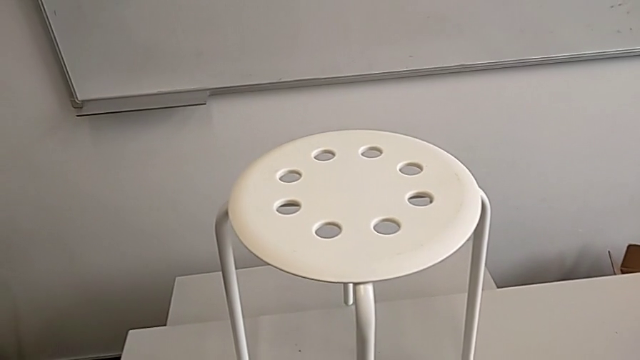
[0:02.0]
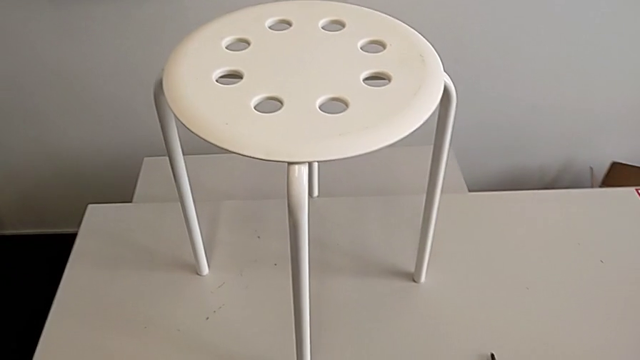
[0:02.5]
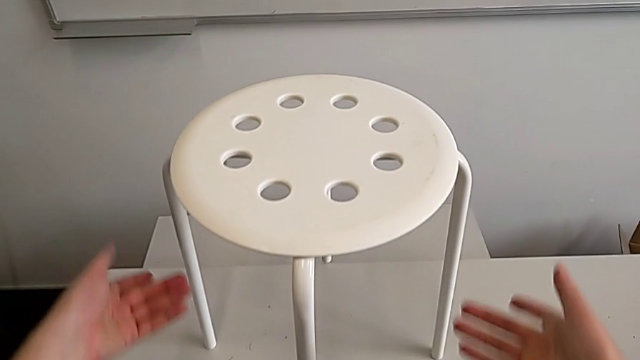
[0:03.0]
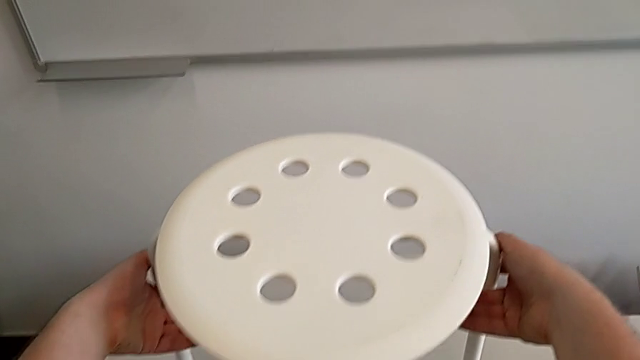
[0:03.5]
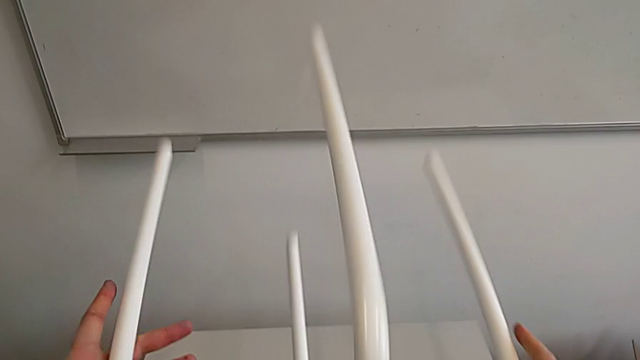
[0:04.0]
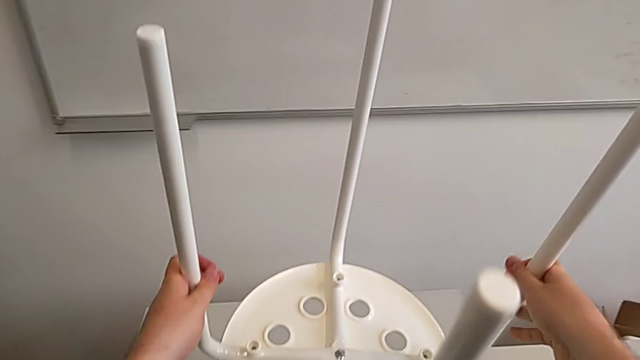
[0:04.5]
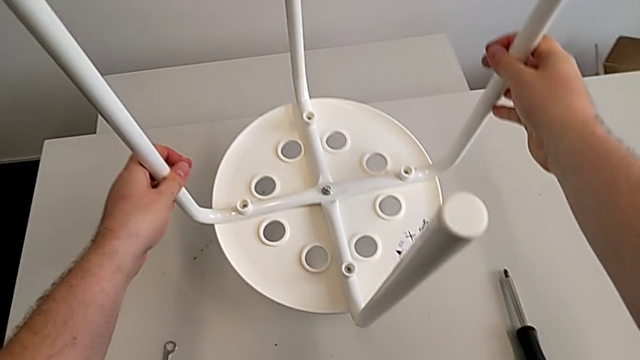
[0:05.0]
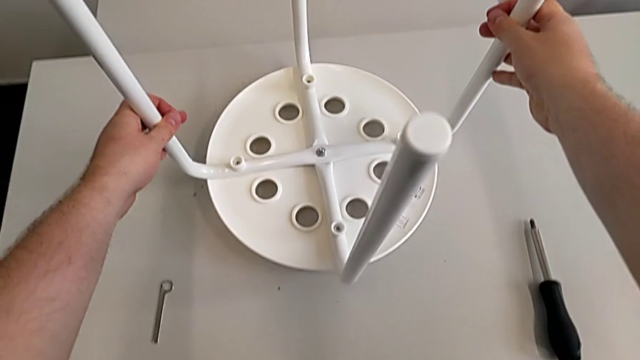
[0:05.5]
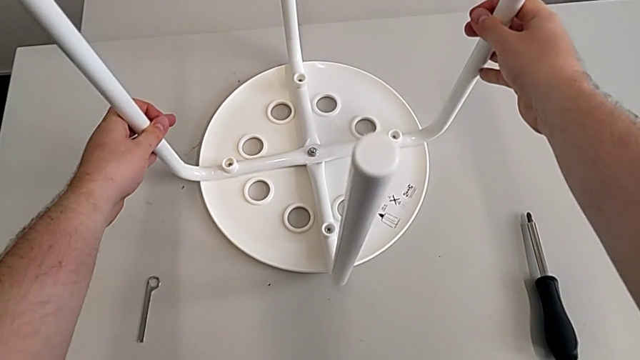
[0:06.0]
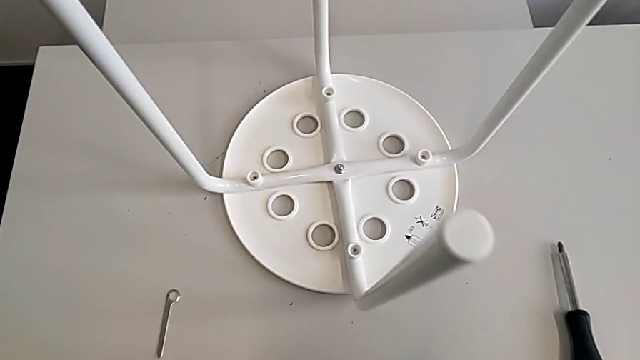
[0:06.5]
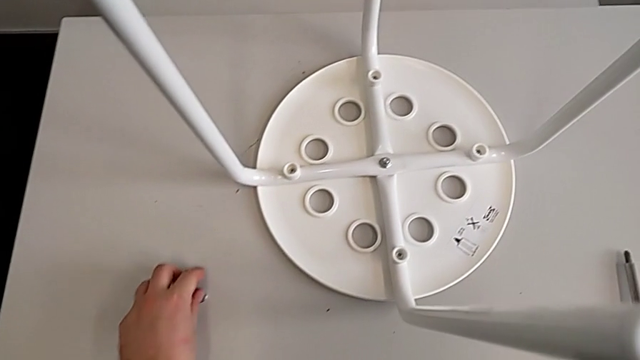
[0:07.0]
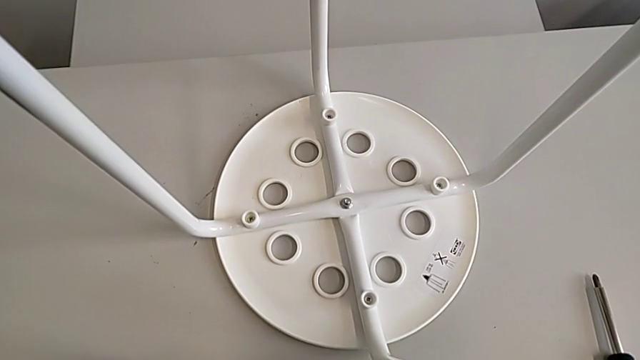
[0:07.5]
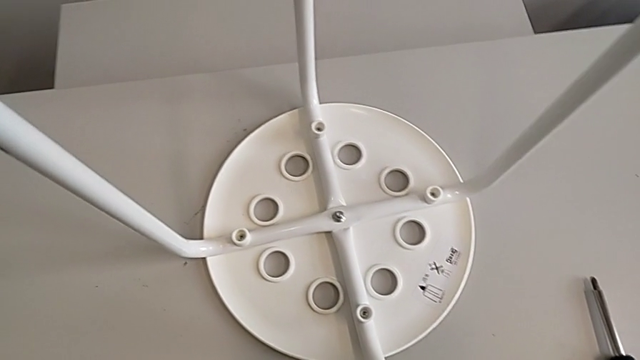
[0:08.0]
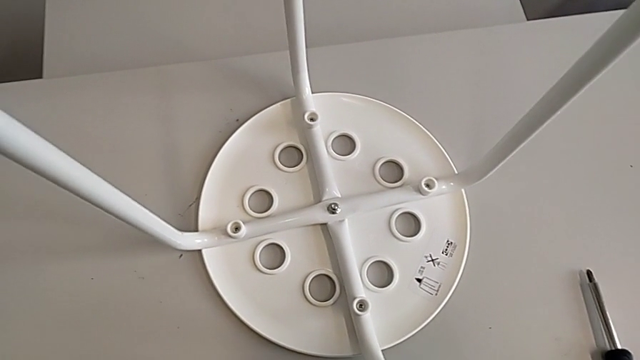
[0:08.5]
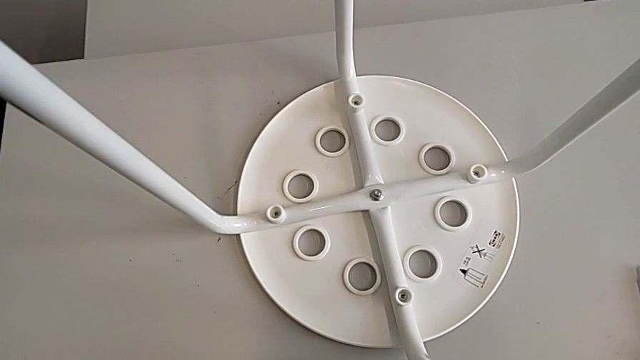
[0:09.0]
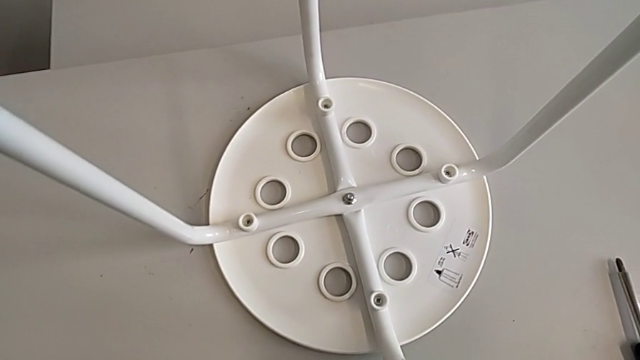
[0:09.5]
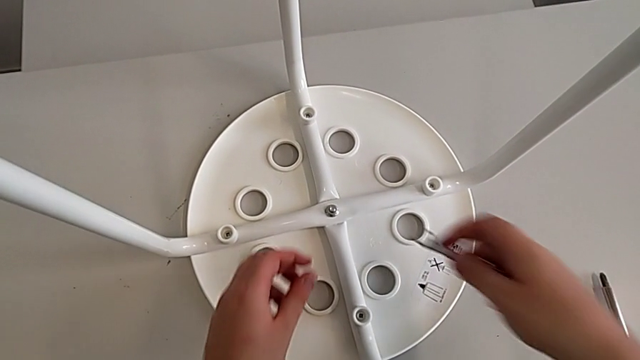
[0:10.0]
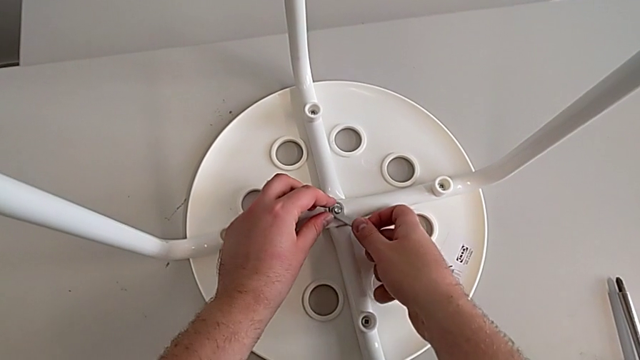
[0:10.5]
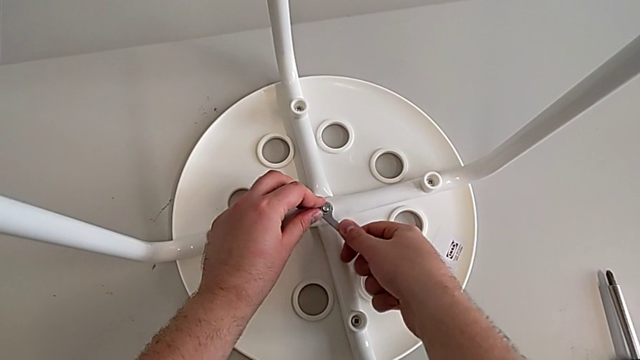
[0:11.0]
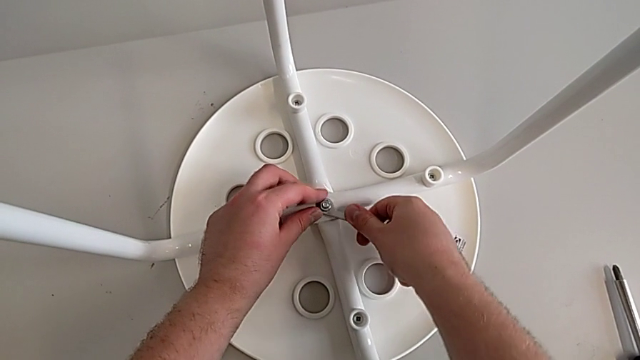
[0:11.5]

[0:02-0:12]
The camera wearer is unscrewing the screw. They grab the stool, rotate it, place it, grab the hexagonal wrench, approach it and insert it.

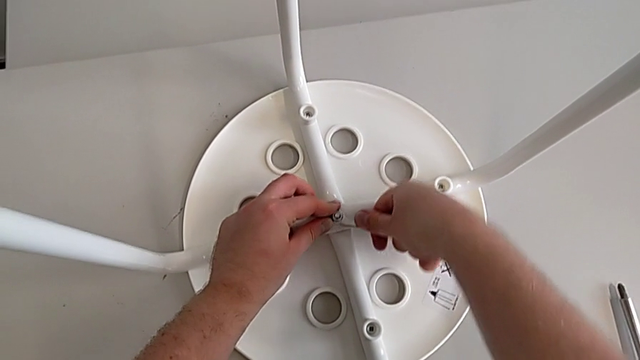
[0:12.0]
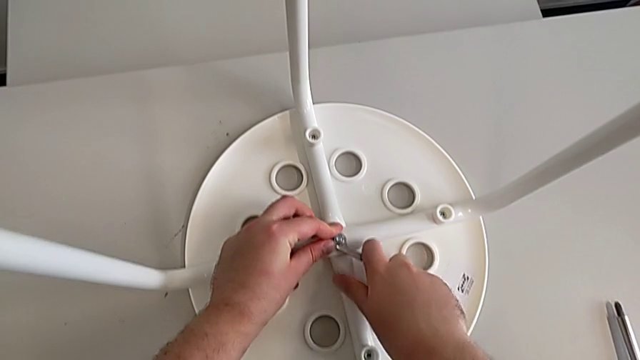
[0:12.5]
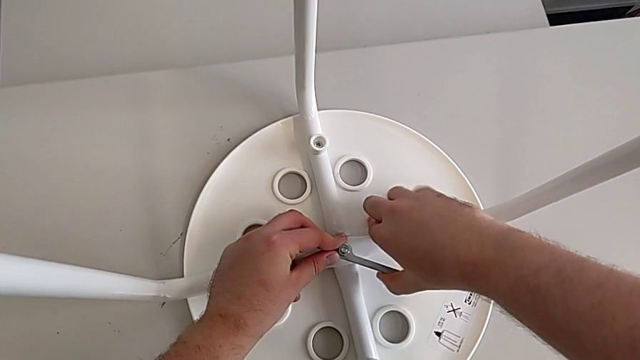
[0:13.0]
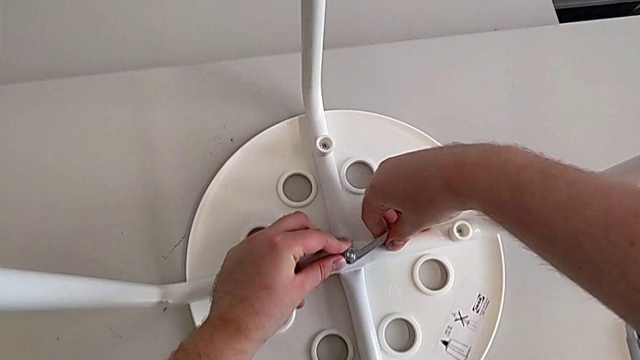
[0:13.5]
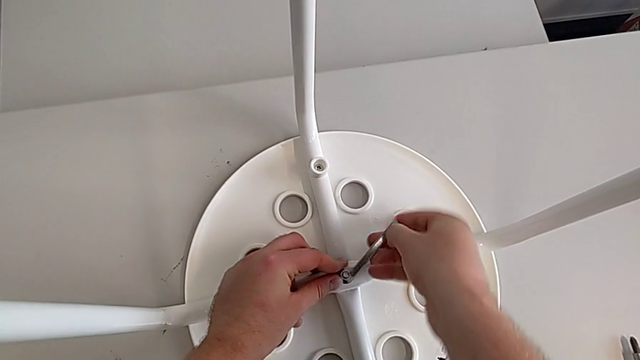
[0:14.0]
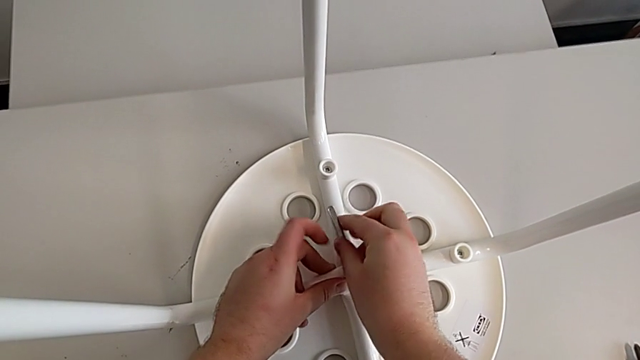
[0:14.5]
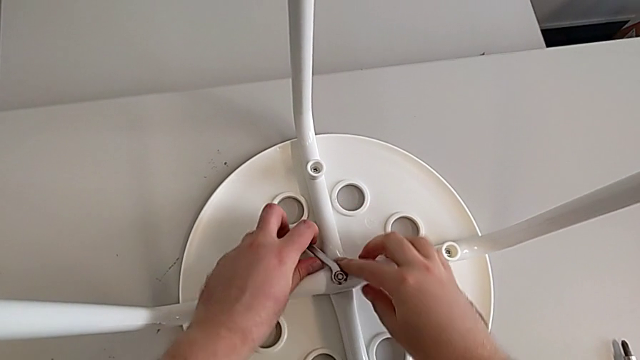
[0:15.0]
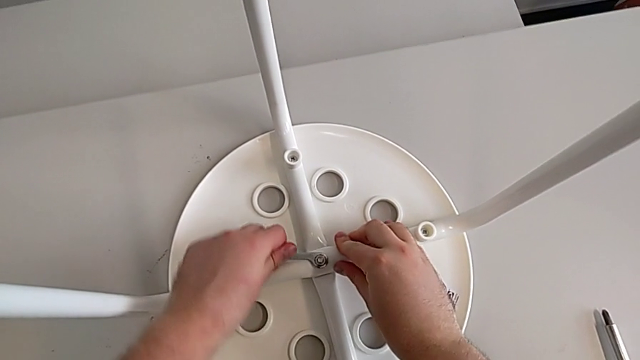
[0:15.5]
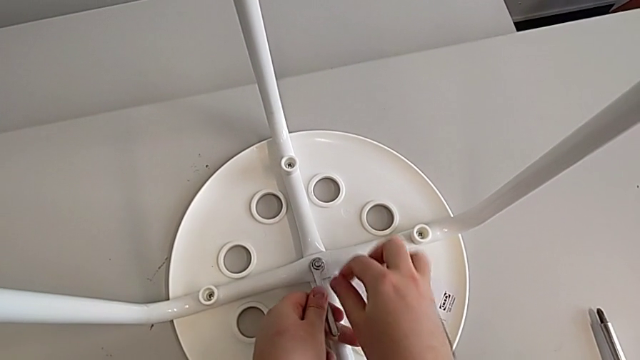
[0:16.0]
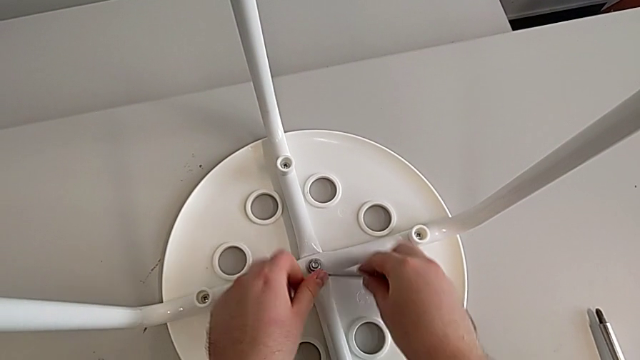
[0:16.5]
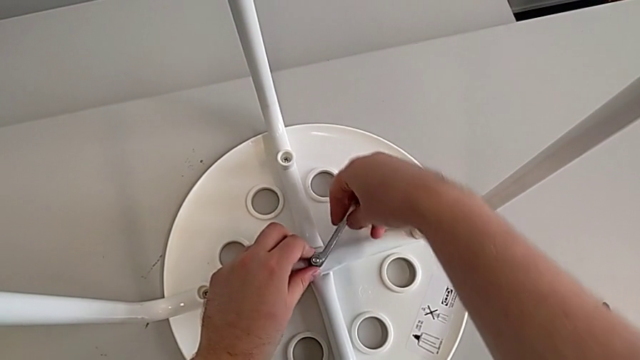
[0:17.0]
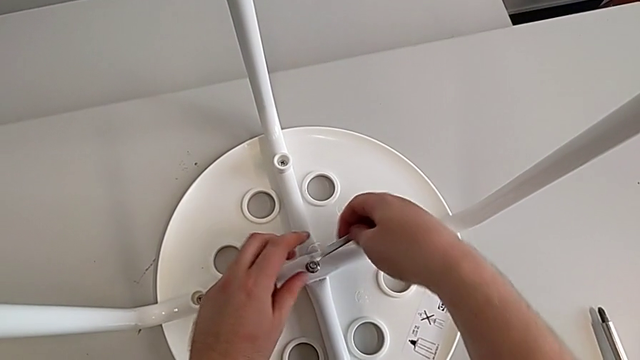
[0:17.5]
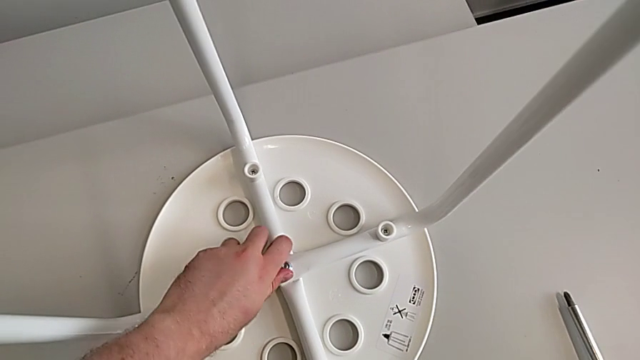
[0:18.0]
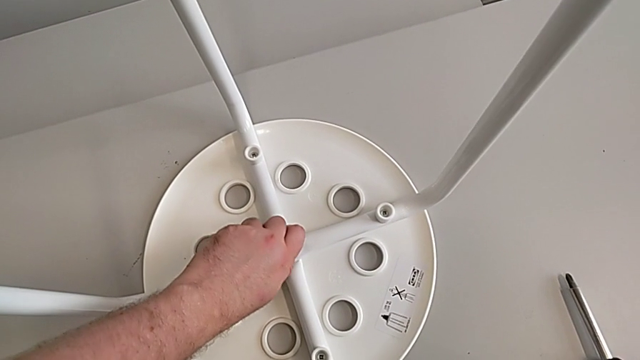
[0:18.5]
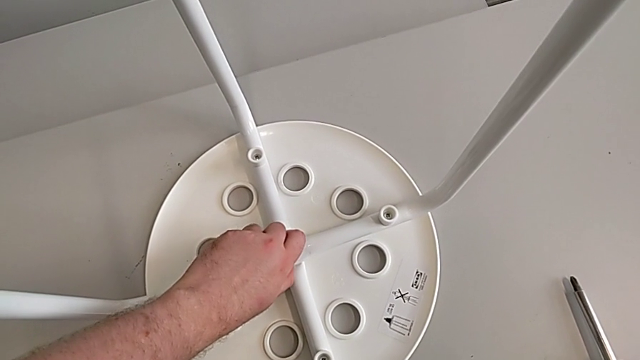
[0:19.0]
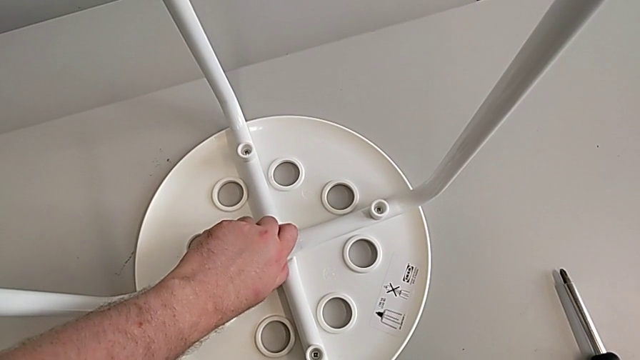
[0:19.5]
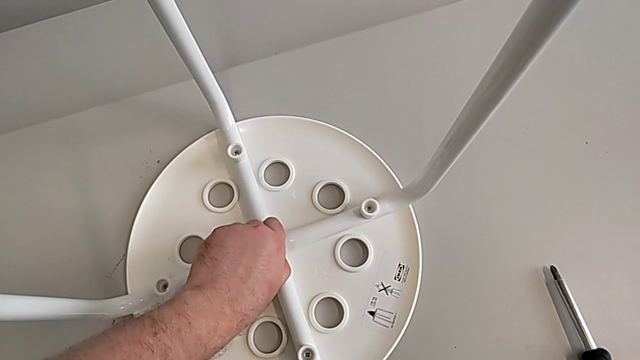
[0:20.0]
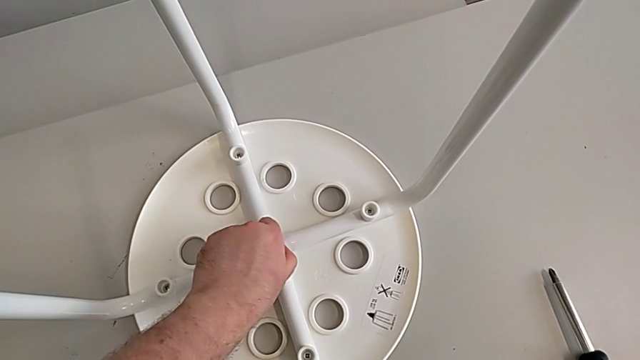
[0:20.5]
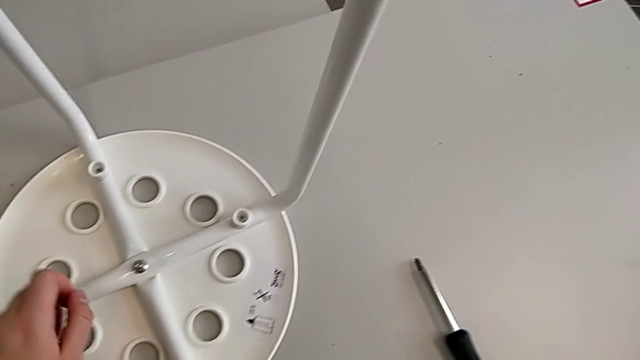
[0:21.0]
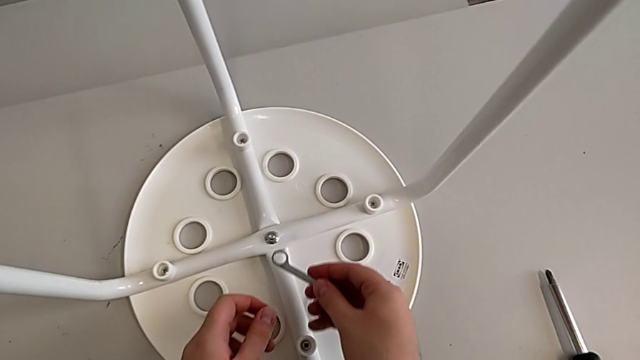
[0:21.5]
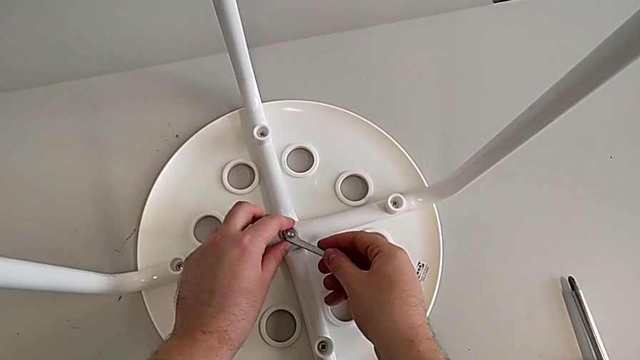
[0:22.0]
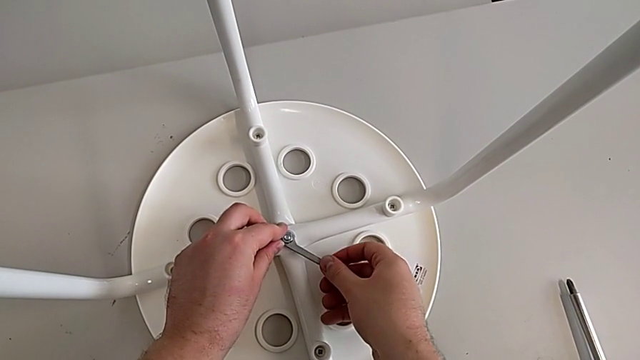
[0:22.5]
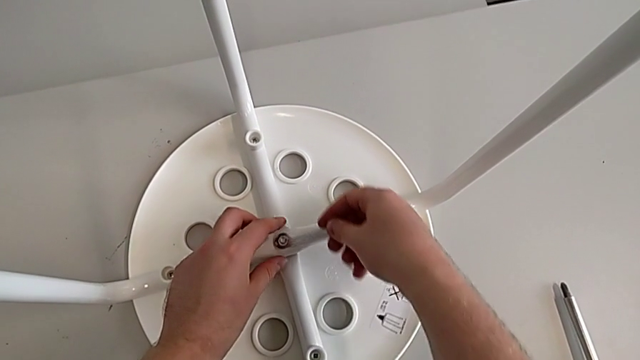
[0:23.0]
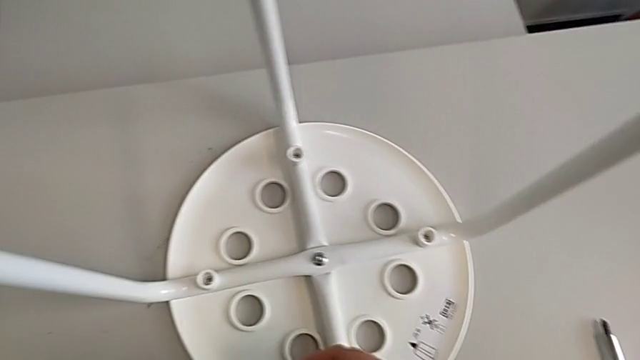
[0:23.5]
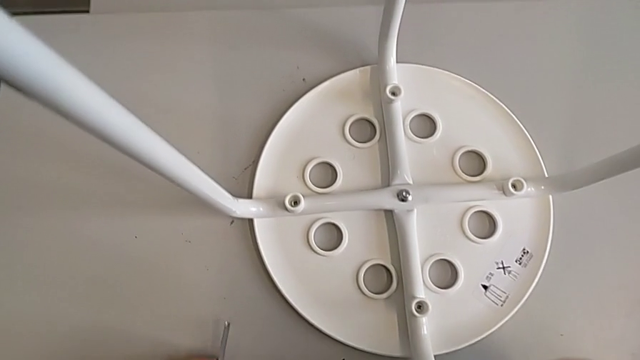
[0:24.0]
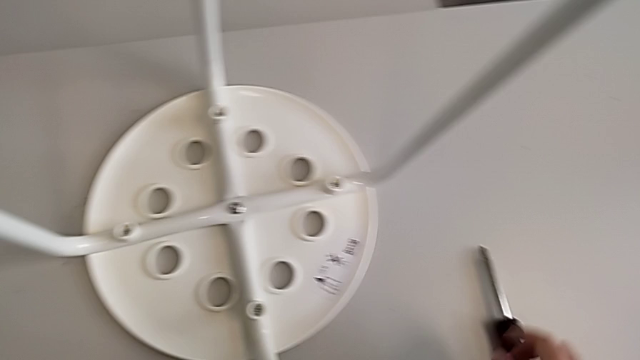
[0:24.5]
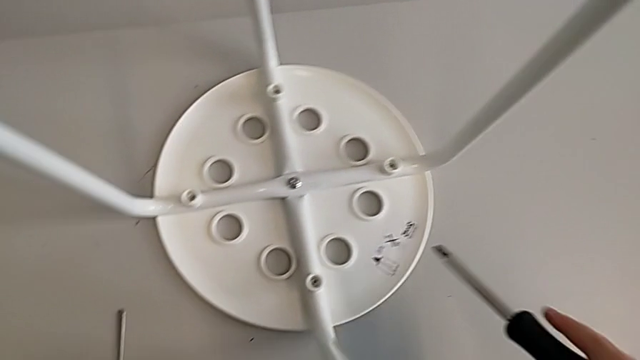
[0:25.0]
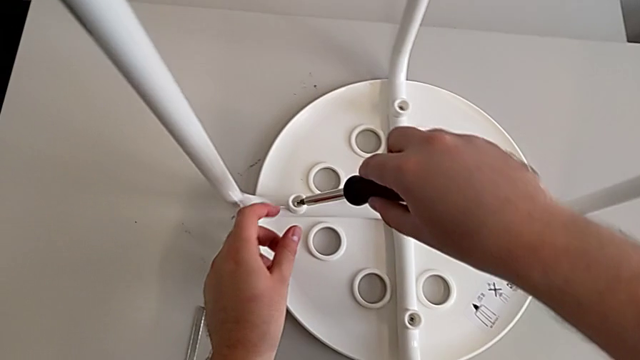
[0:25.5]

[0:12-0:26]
The camera wearer is unscrewing the screw. They wrongly unscrew the hex nut, grab it, insert the hexagonal wrench, withdraw it, place it, grab the screwdriver and insert it.
